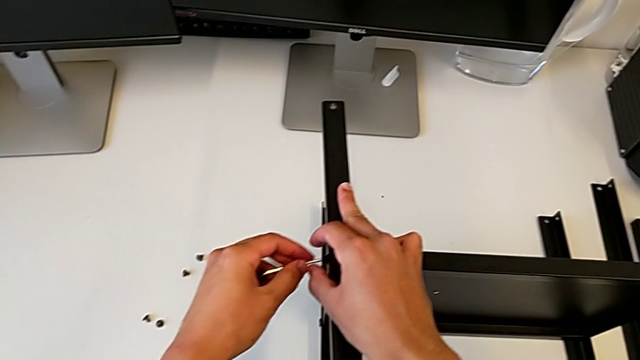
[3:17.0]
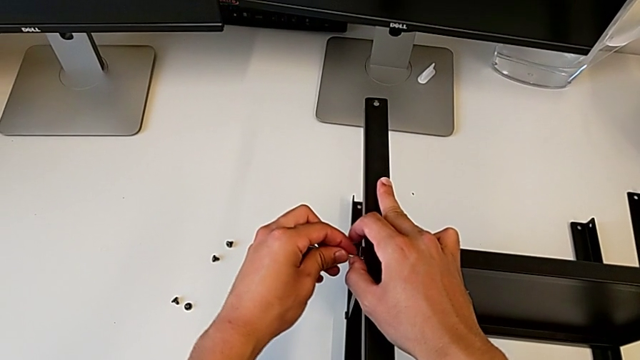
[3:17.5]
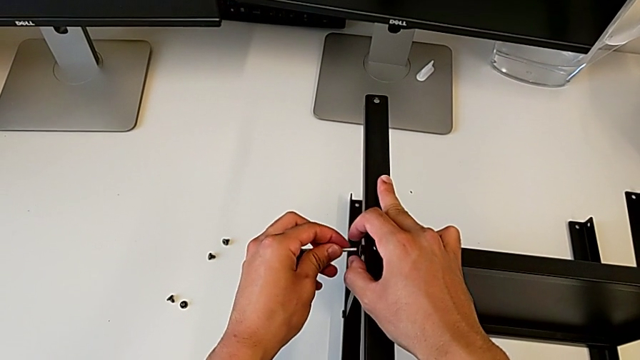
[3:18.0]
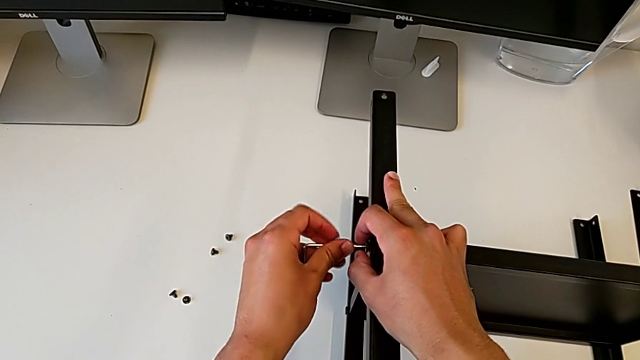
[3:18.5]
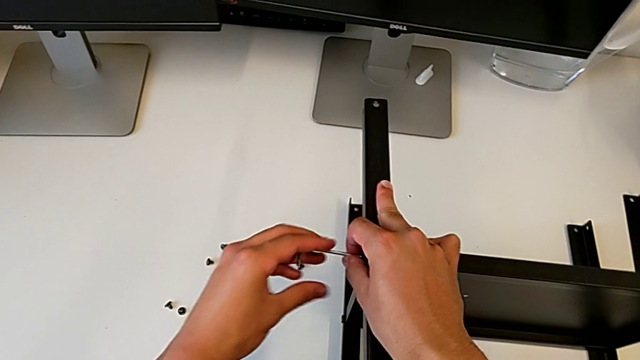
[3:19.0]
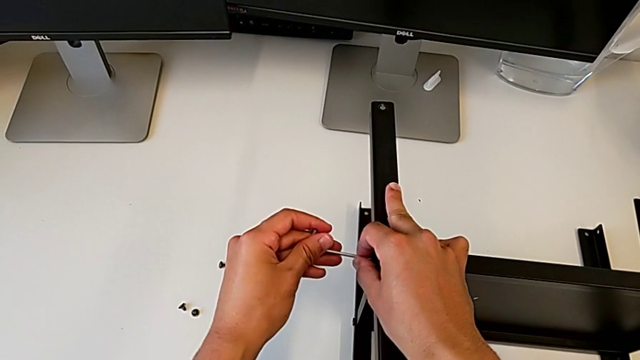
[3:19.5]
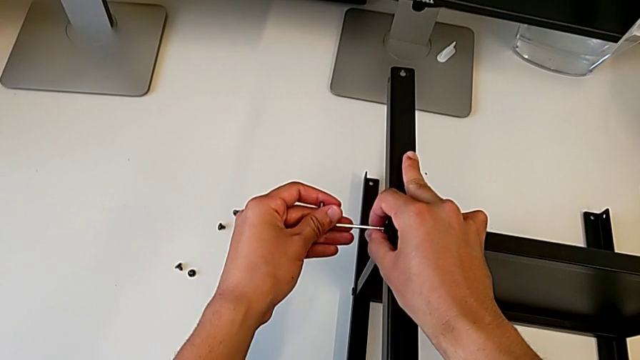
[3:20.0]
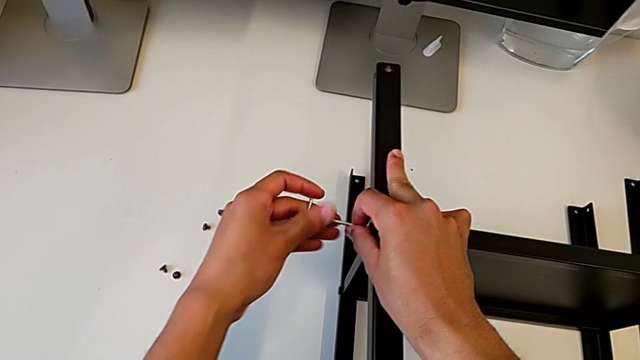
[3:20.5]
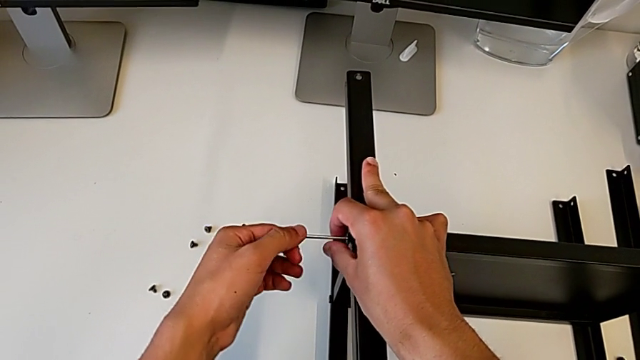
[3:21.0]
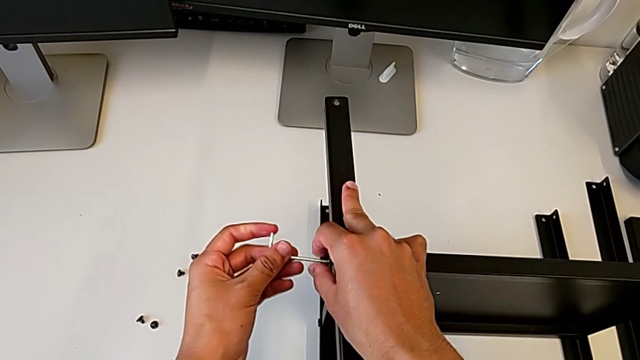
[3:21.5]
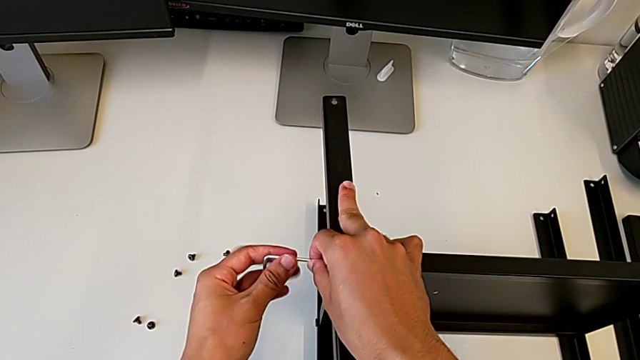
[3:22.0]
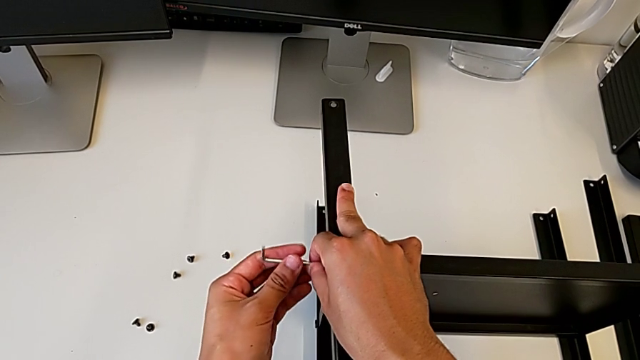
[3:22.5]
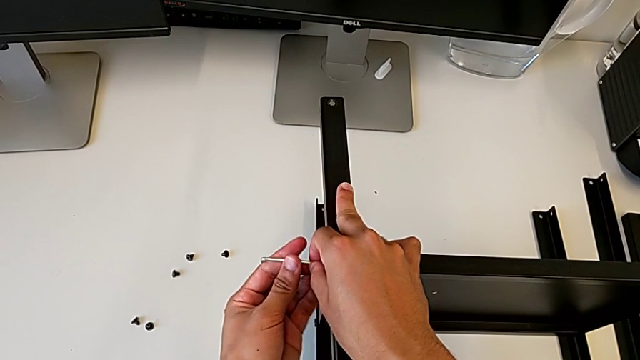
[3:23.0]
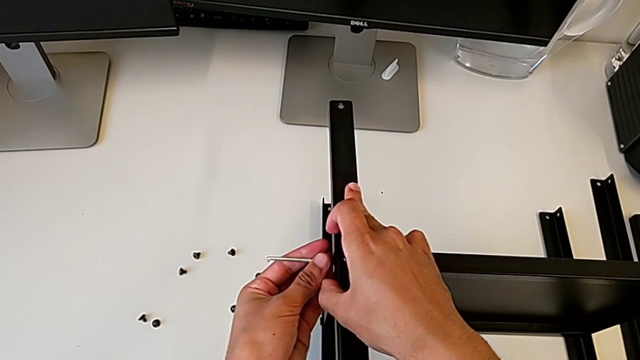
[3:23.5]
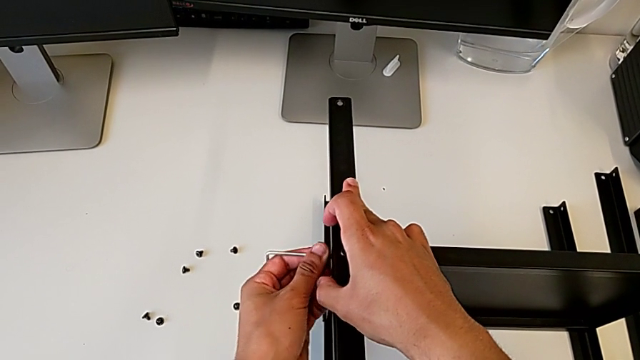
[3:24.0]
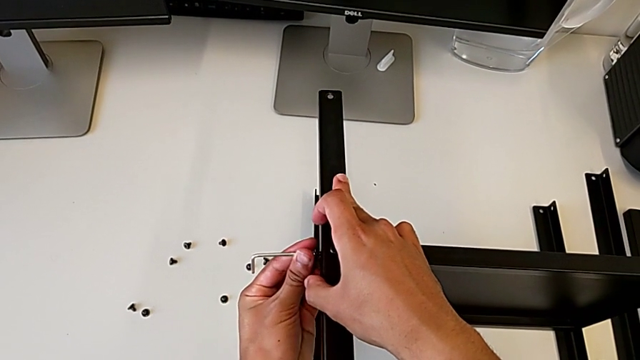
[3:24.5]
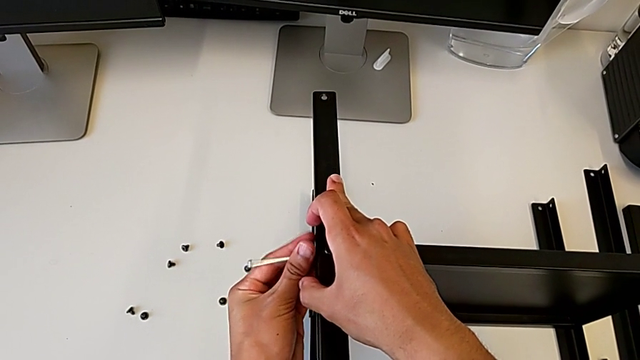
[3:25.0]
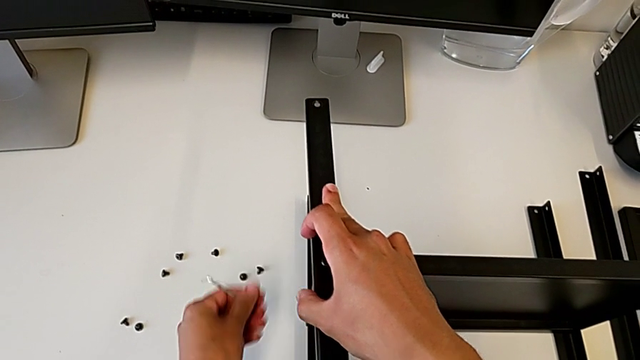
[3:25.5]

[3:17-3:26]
The camera wearer is disassembling the second leg. They insert the Allen wrench, unscrew the hex socket head, withdraw the Allen wrench, disassemble the hex socket head and place it.

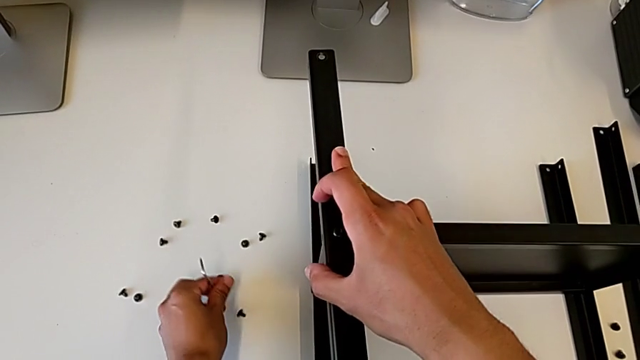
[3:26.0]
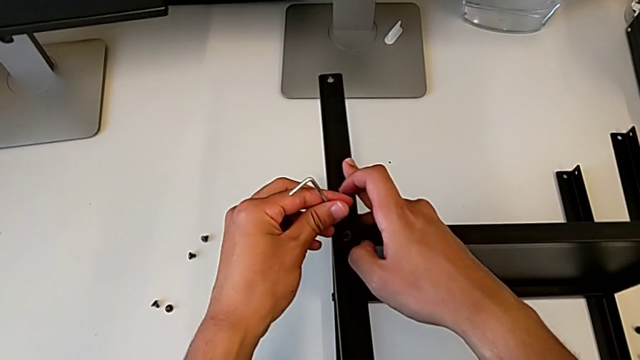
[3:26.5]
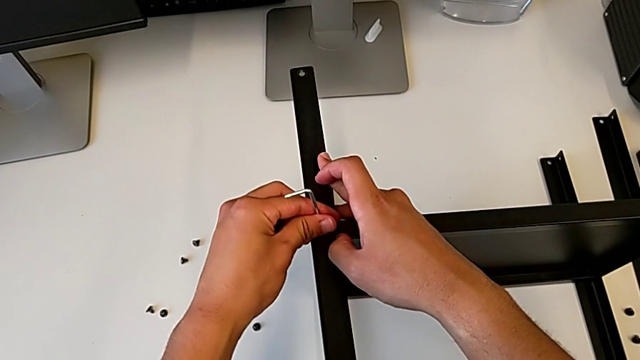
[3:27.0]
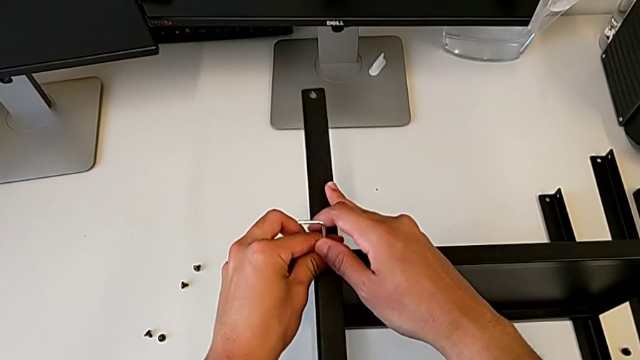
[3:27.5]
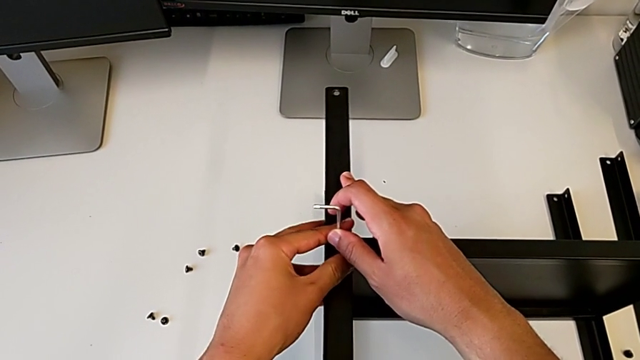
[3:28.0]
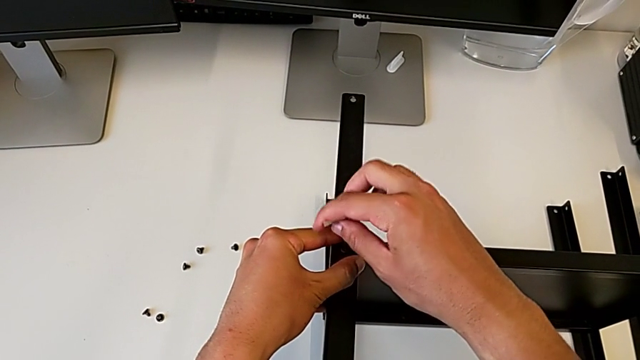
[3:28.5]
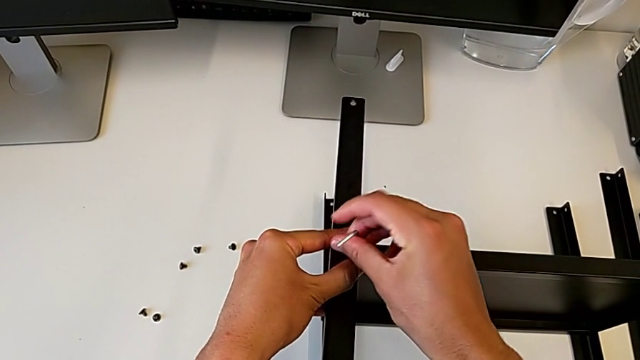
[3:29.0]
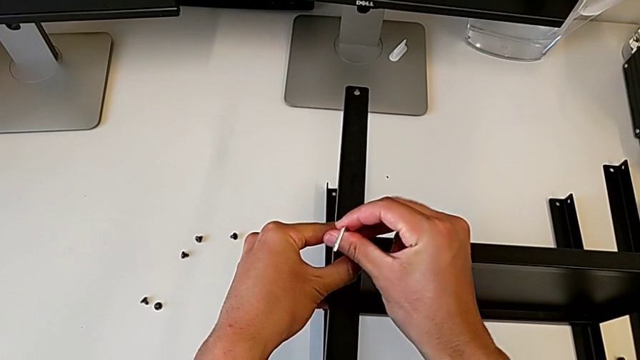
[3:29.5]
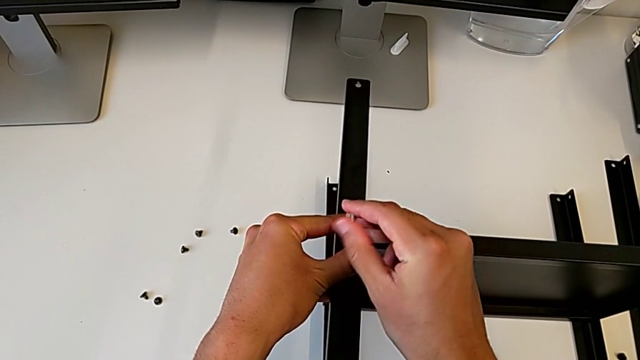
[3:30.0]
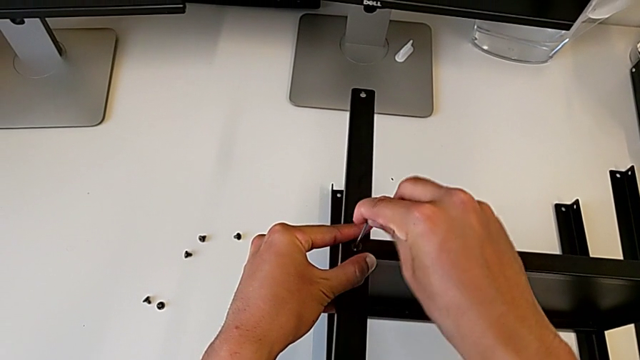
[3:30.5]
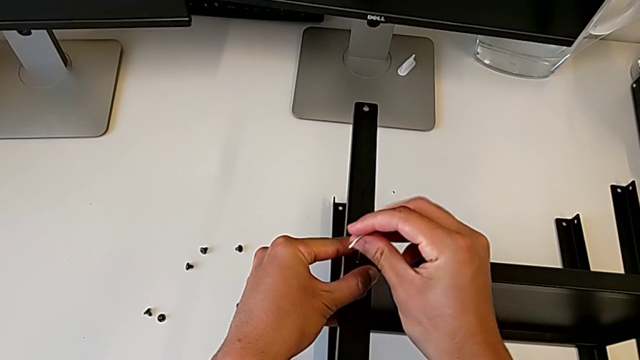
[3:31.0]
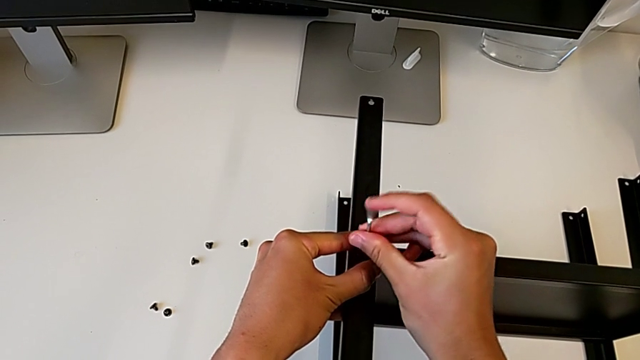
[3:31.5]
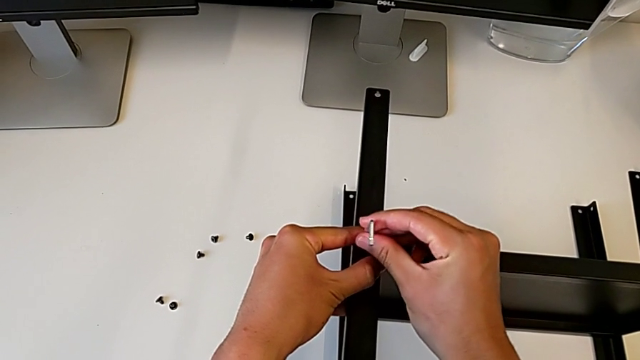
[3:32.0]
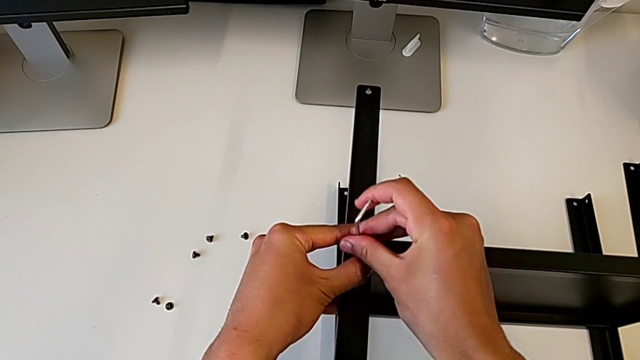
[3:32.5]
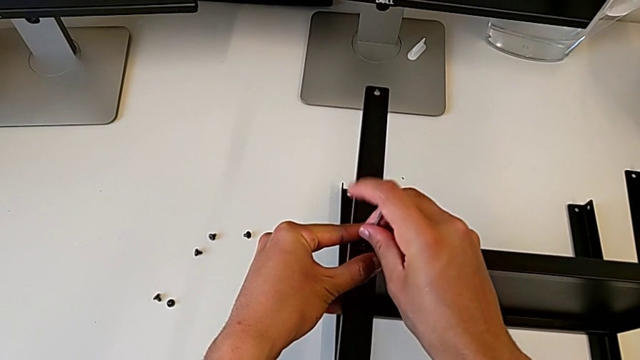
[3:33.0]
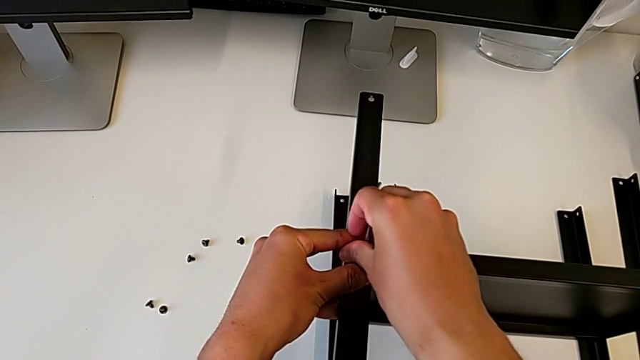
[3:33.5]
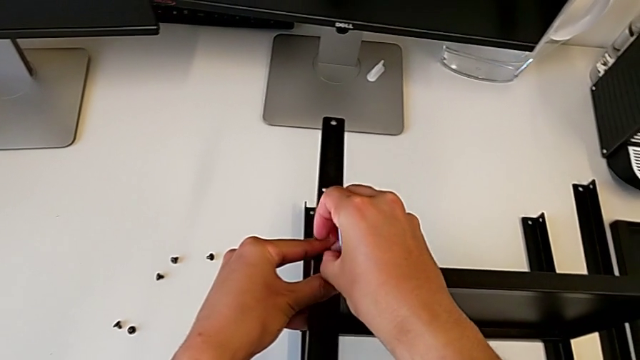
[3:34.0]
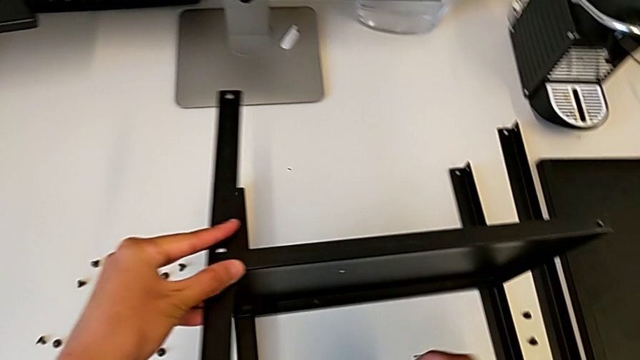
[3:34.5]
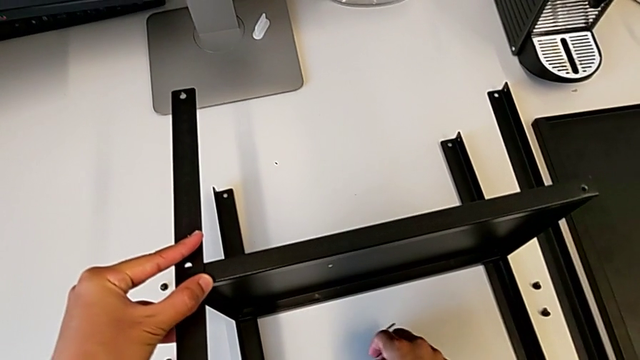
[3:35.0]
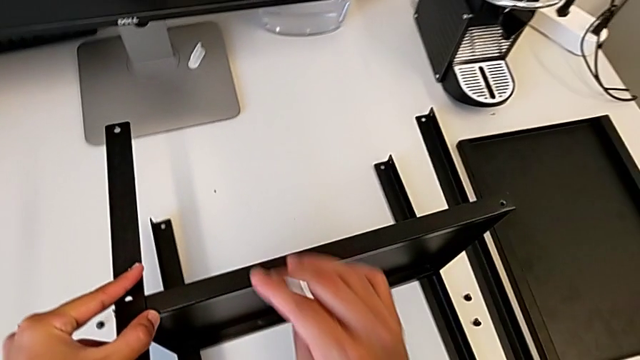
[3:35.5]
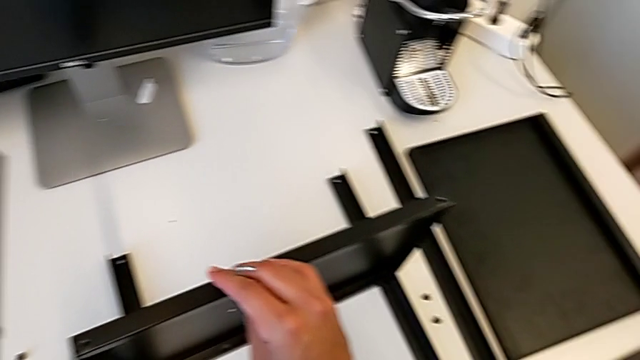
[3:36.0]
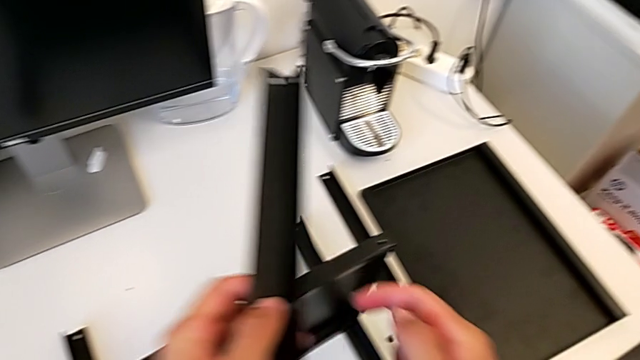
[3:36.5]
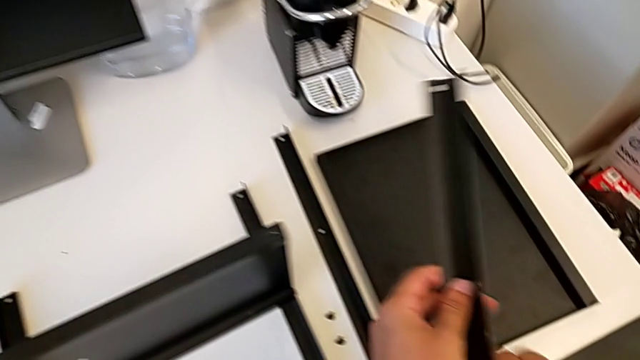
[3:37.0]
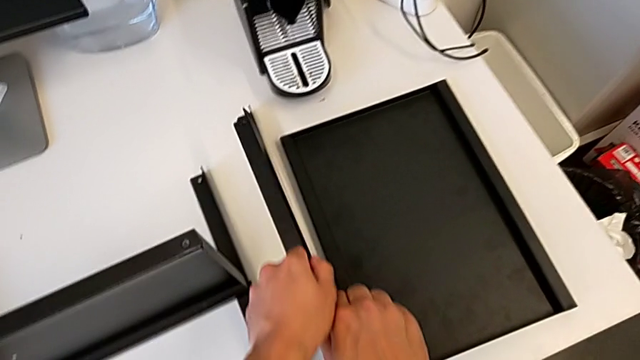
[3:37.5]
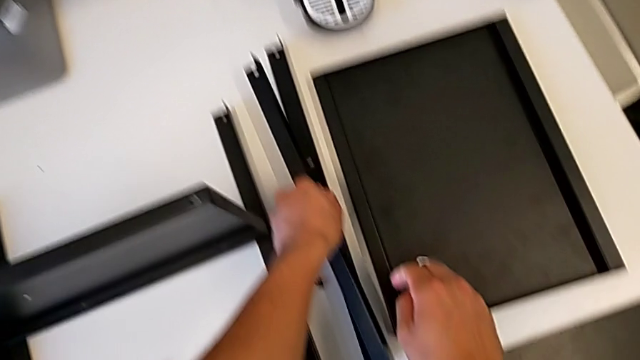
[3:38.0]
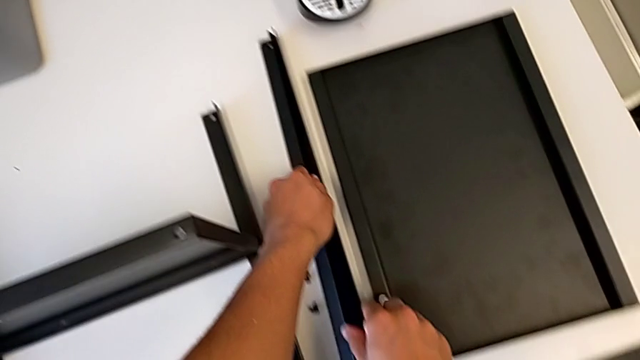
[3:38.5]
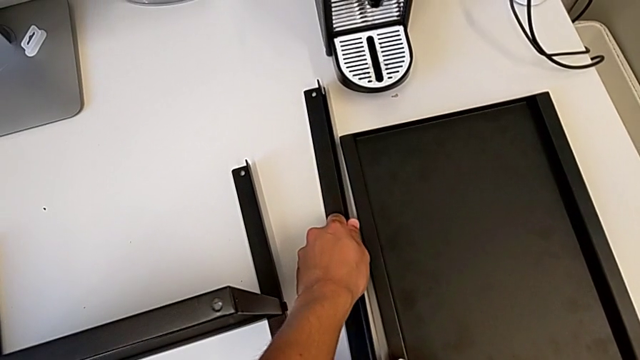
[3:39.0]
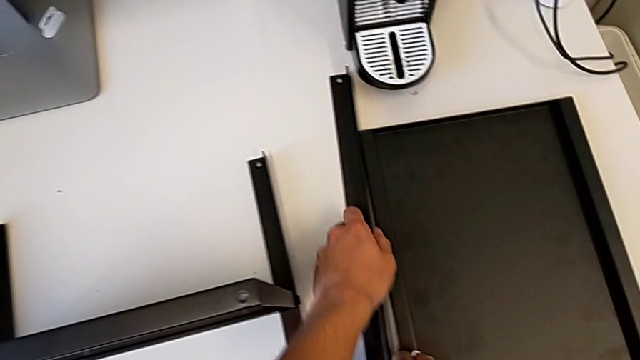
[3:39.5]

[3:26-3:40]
The camera wearer is disassembling the second leg. They insert the Allen wrench, unscrew the hex socket head, disassemble it, withdraw the Allen wrench, place the hex socket head, disassemble the leg and place the second leg.
